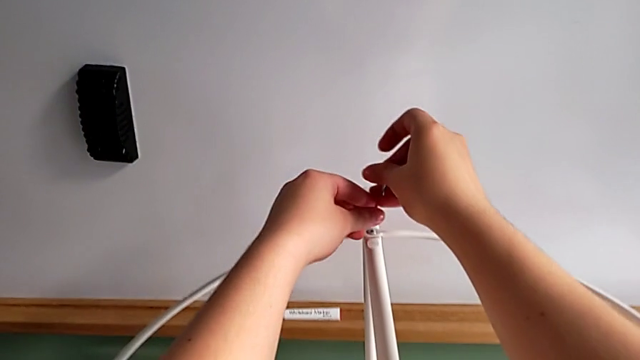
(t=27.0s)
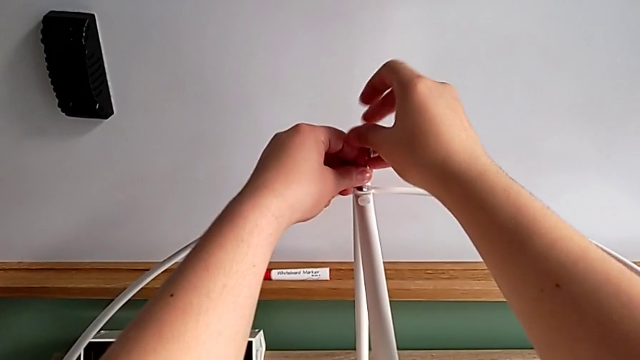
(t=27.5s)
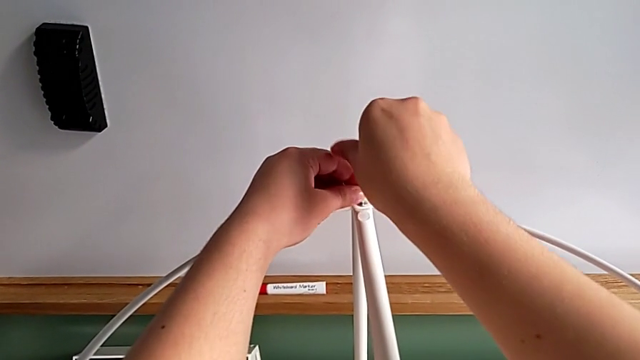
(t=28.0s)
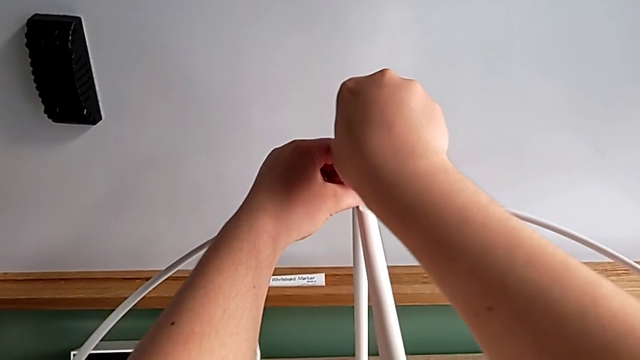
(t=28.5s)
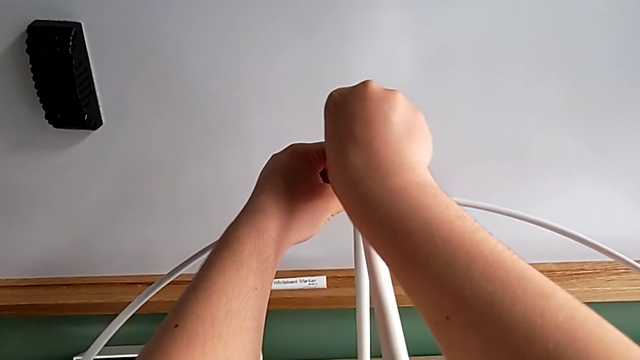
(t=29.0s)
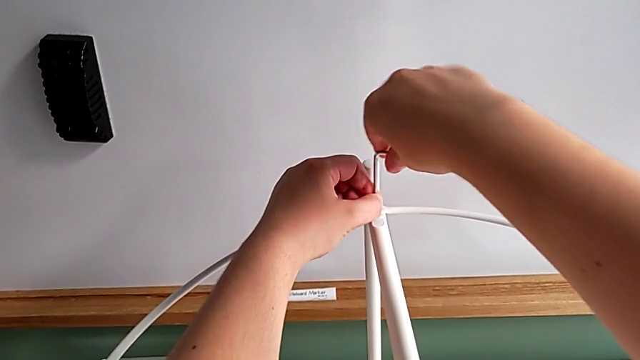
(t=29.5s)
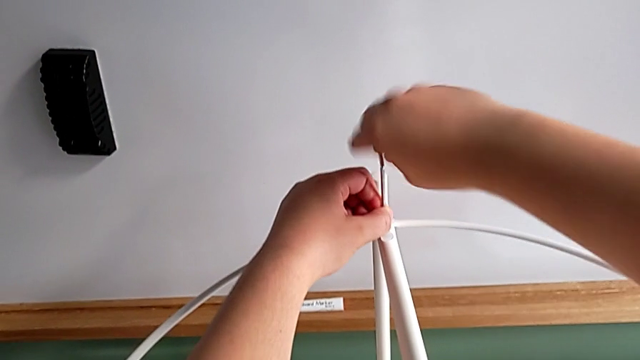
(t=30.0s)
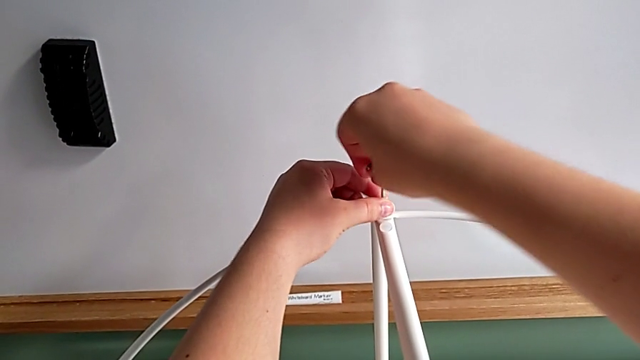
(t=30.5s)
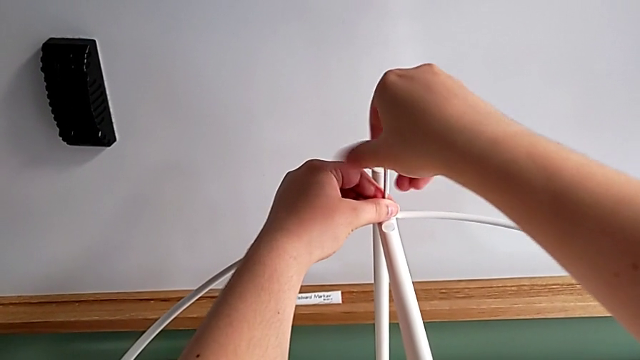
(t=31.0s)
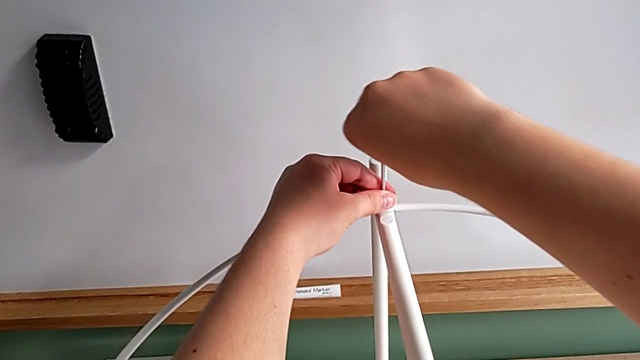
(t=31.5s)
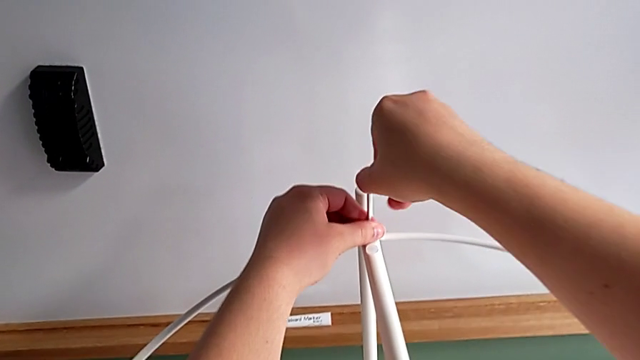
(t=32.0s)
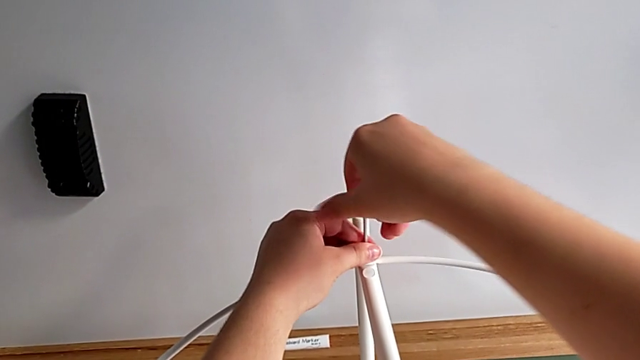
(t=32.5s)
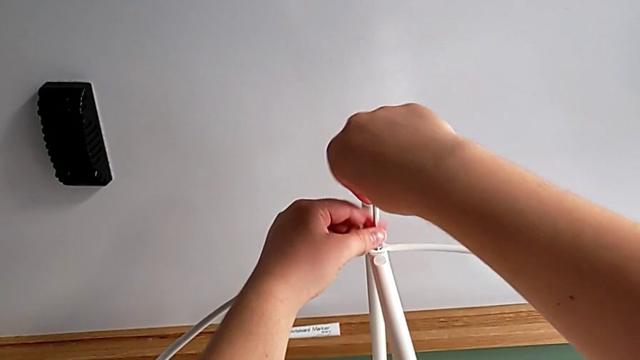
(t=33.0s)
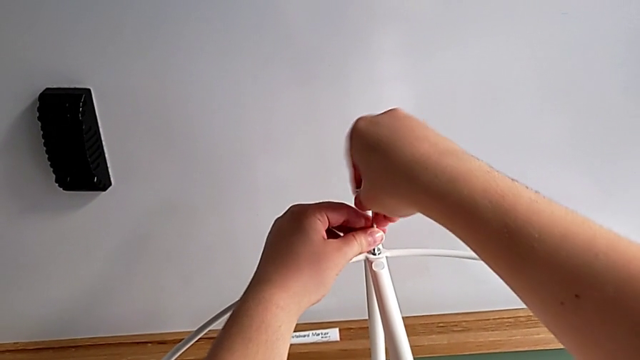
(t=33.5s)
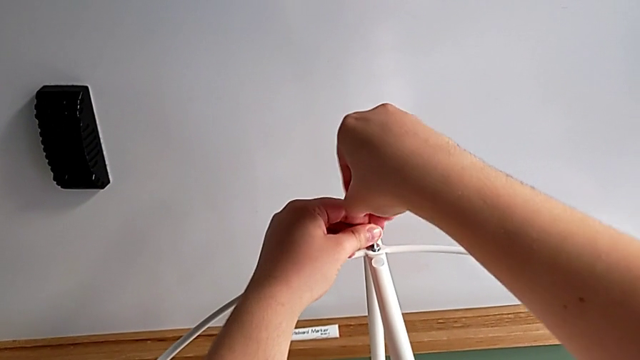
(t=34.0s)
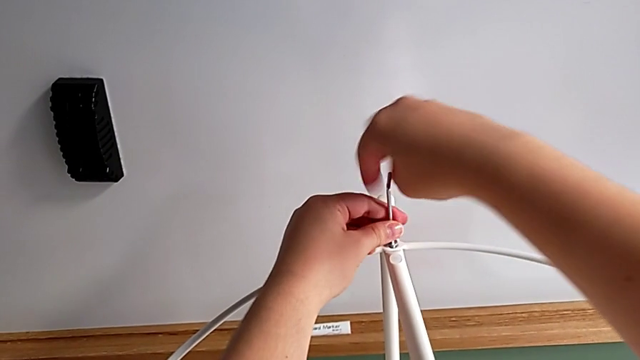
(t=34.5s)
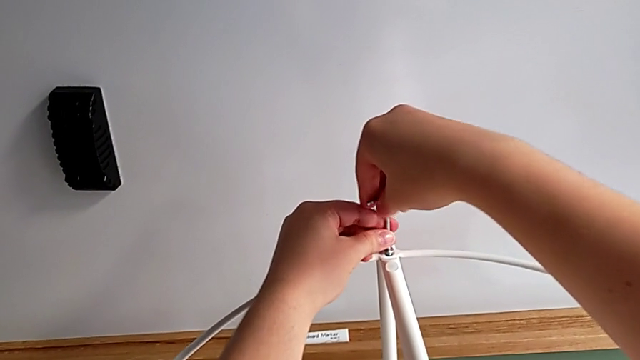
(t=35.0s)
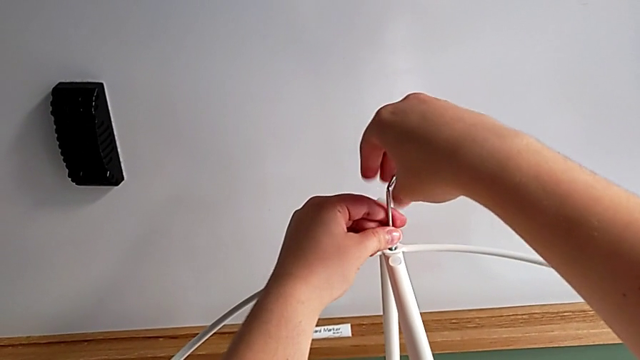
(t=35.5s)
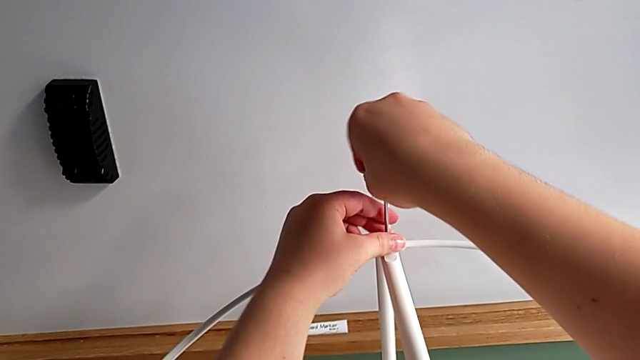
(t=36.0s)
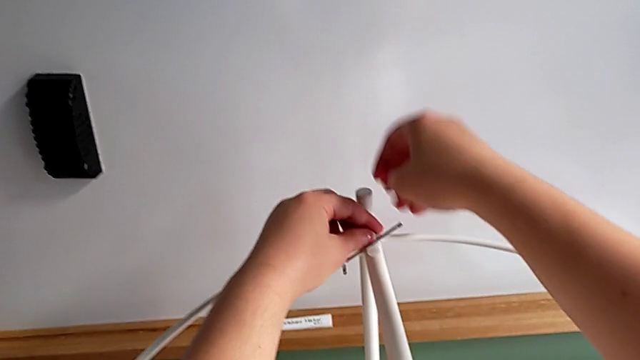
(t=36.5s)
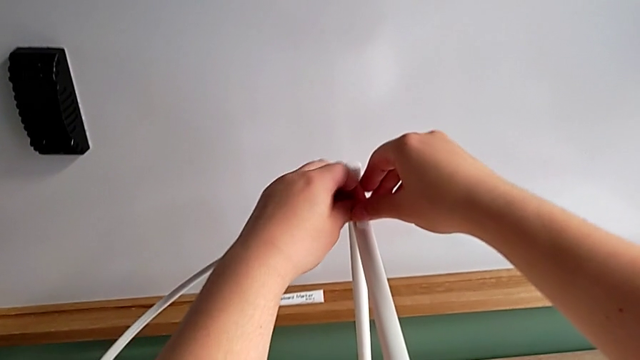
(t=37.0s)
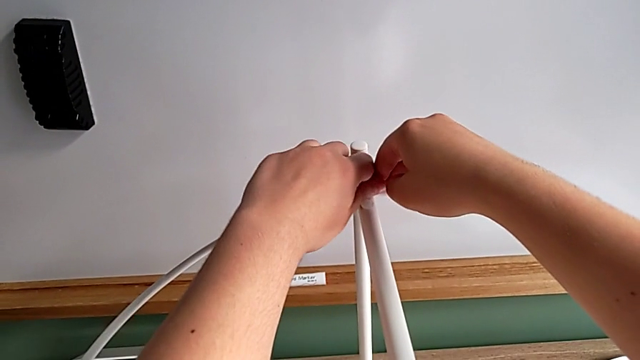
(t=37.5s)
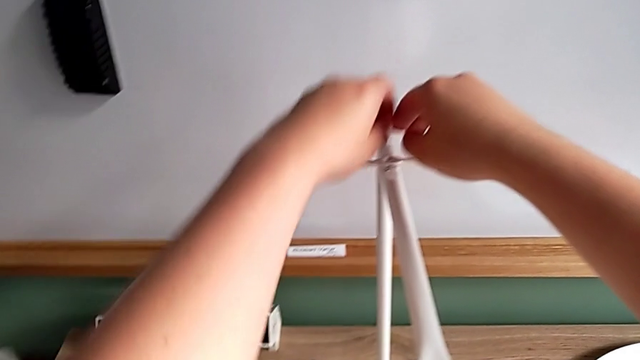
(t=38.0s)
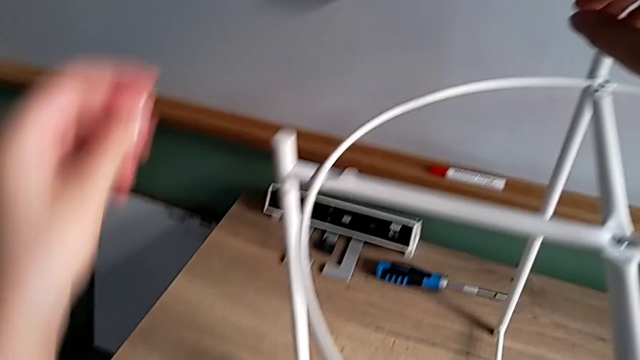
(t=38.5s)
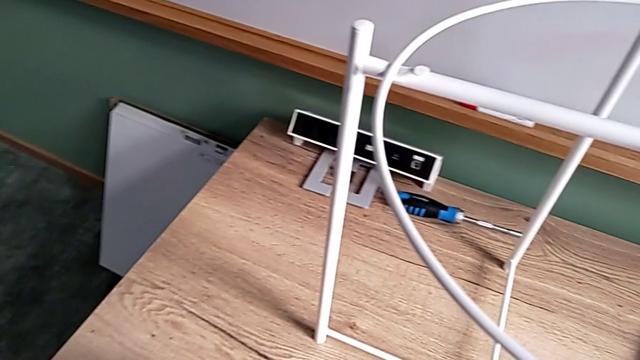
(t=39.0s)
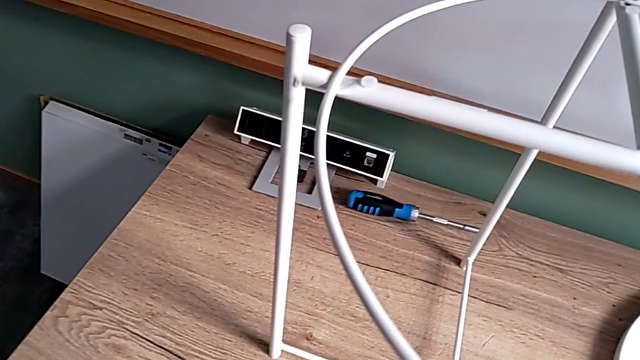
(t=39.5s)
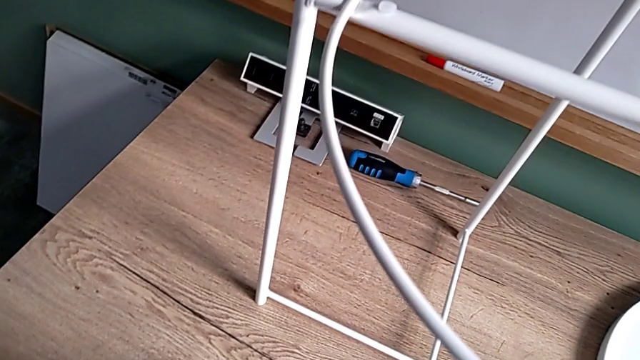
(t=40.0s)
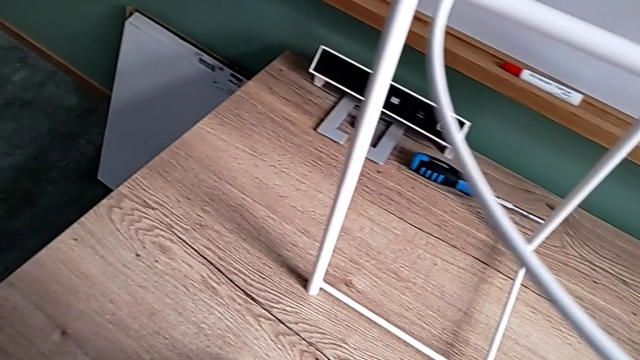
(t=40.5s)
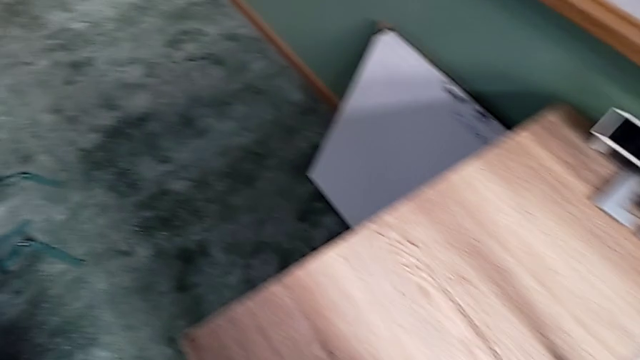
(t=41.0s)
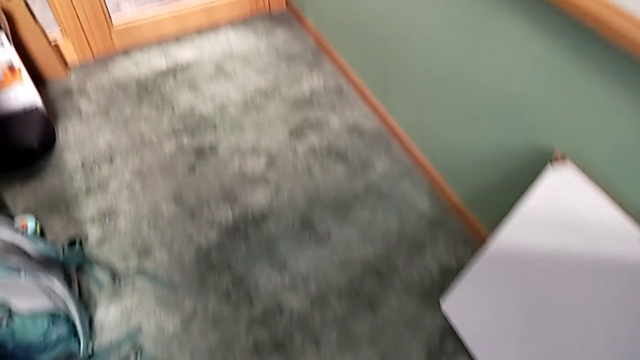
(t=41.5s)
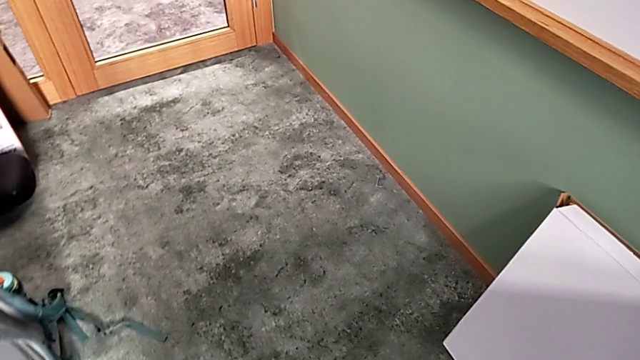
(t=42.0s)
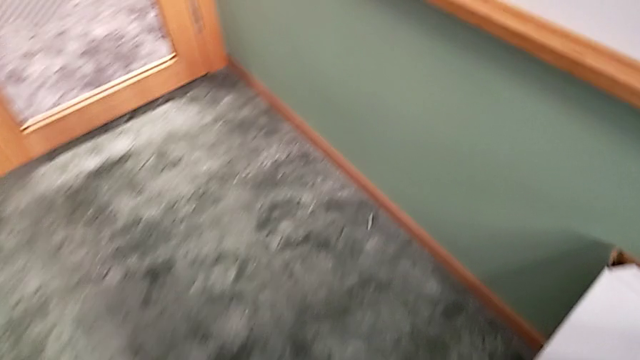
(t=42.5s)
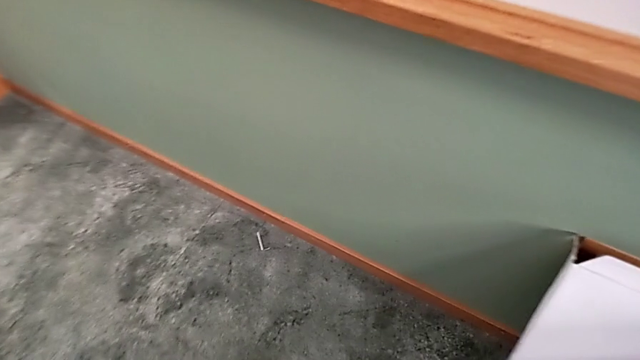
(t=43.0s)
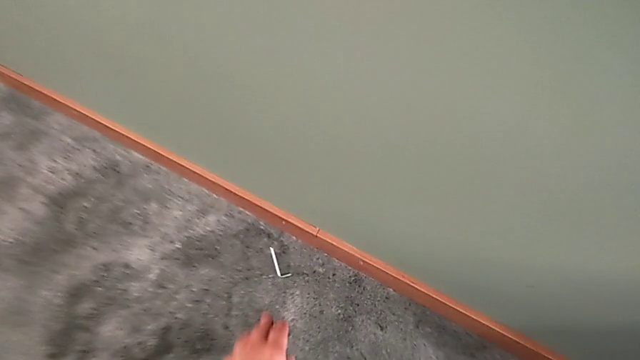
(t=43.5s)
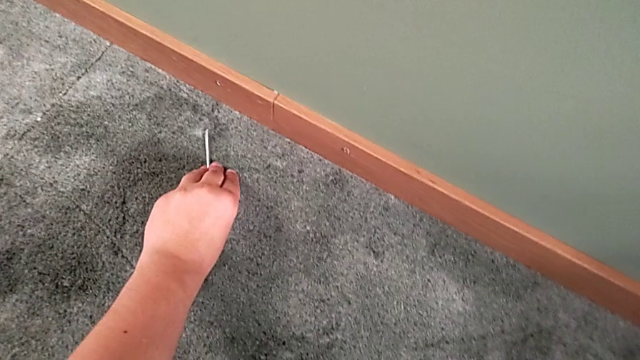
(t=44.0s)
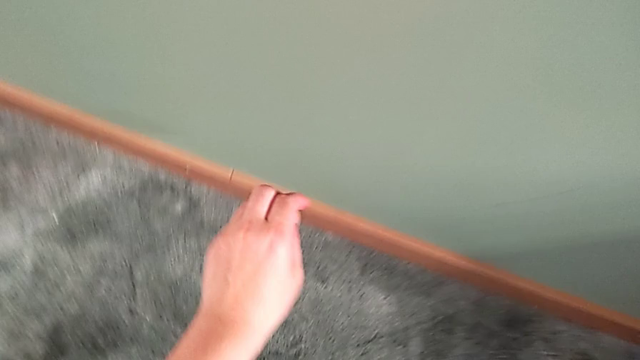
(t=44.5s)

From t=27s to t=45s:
The camera wearer is unscrewing the small screws on the table frame. They insert the Allen wrench, unscrew the hex socket head, wrongly drop the Allen wrench with the right hand, unscrew the hex socket head with the left hand, disassemble it, place it, approach the Allen wrench and grab it.
